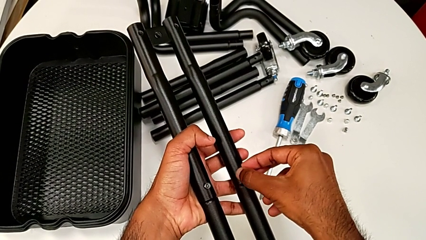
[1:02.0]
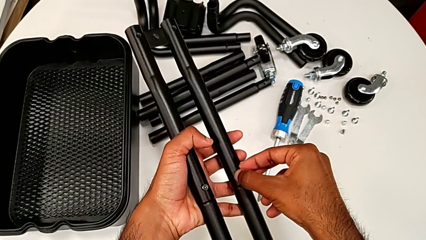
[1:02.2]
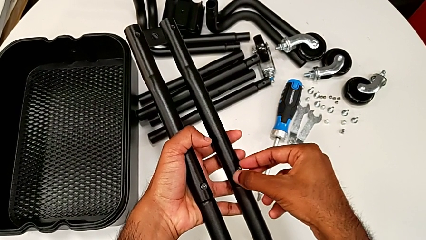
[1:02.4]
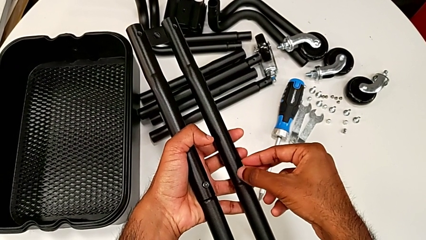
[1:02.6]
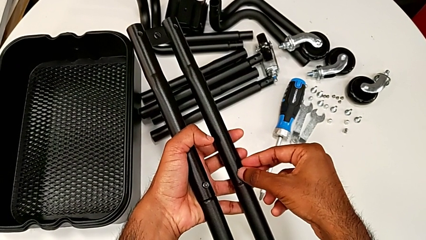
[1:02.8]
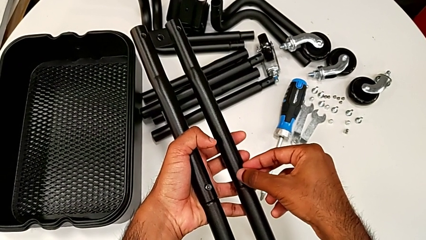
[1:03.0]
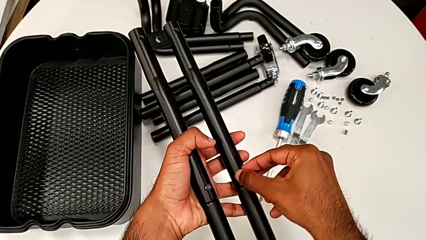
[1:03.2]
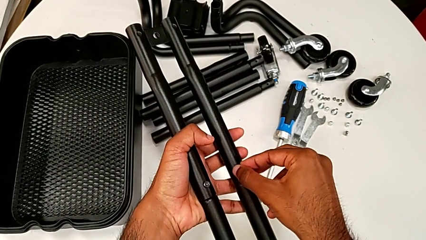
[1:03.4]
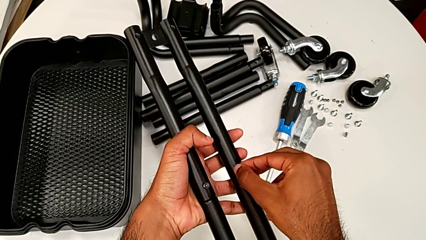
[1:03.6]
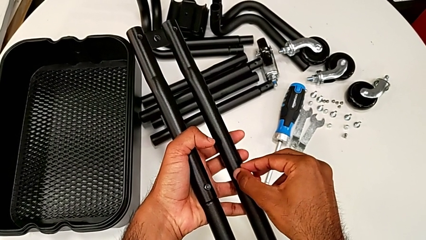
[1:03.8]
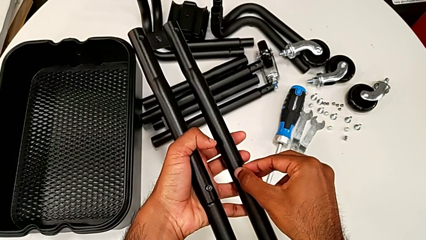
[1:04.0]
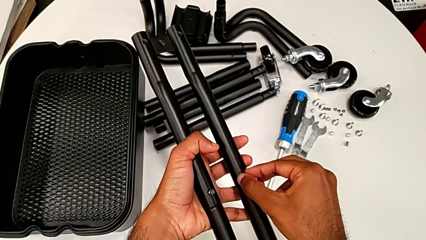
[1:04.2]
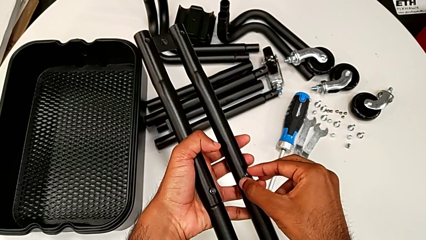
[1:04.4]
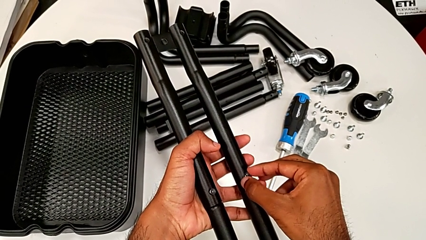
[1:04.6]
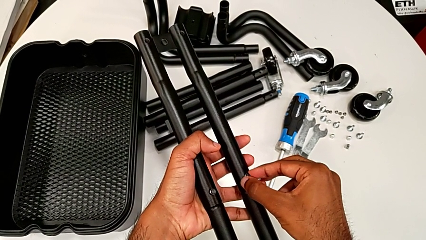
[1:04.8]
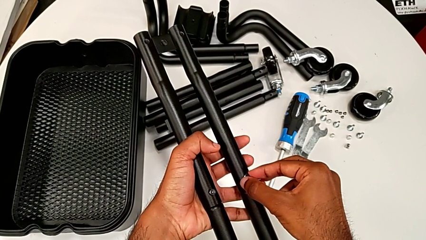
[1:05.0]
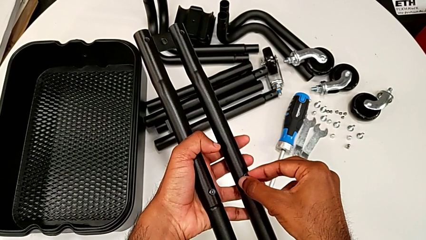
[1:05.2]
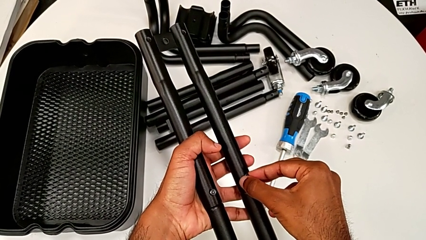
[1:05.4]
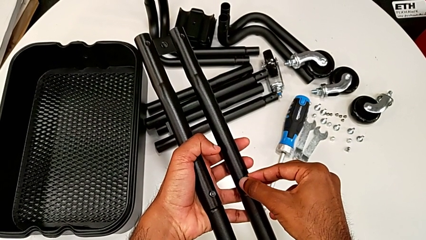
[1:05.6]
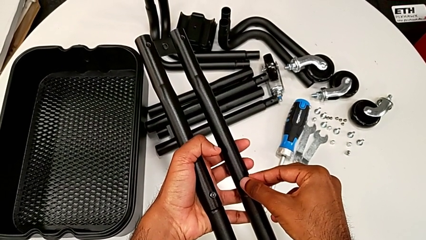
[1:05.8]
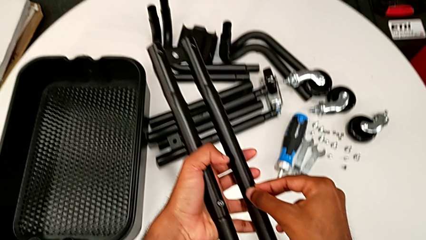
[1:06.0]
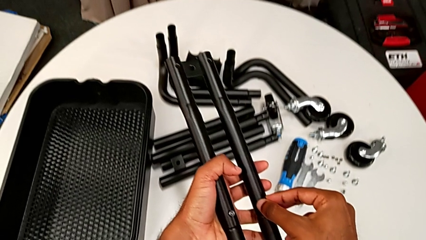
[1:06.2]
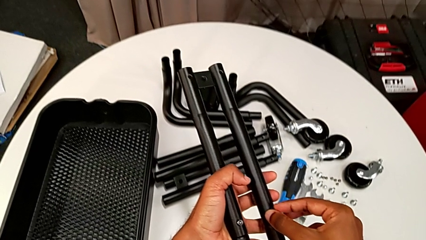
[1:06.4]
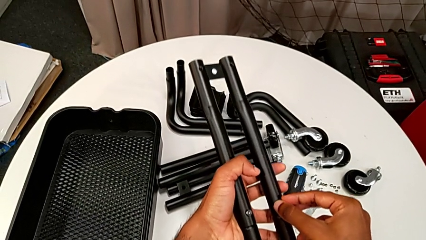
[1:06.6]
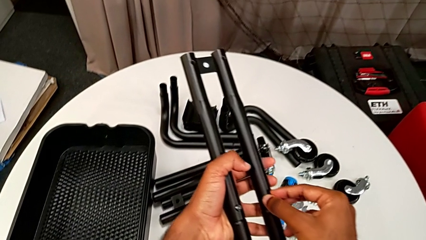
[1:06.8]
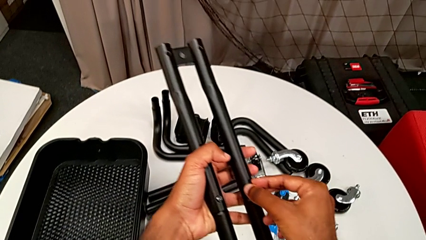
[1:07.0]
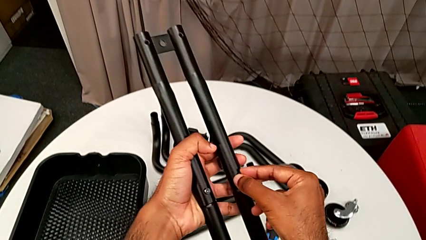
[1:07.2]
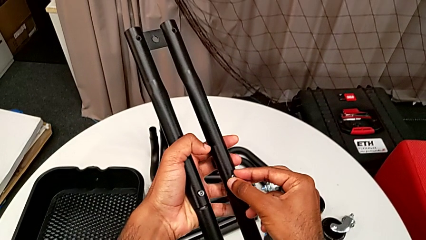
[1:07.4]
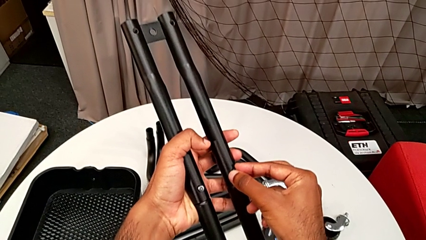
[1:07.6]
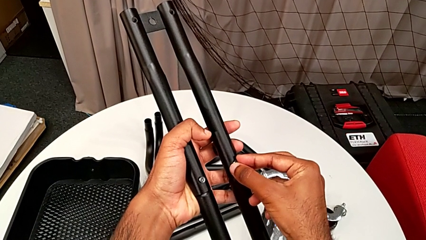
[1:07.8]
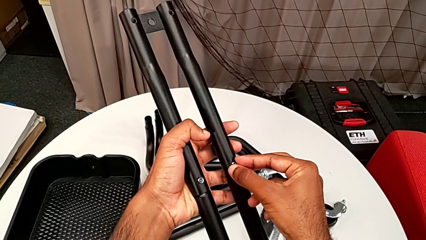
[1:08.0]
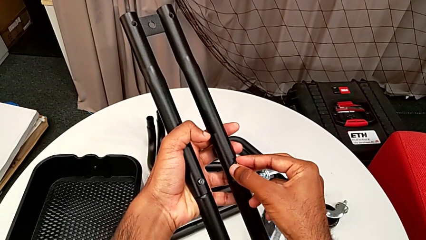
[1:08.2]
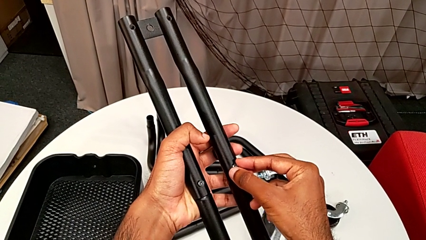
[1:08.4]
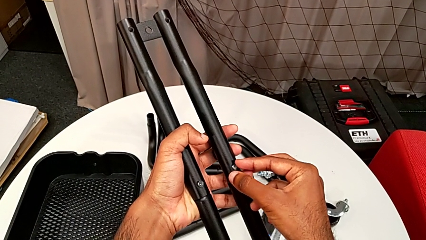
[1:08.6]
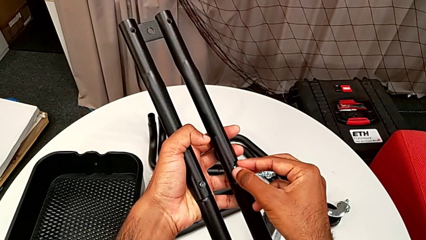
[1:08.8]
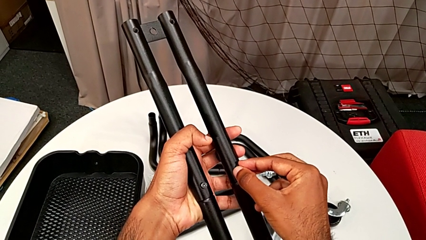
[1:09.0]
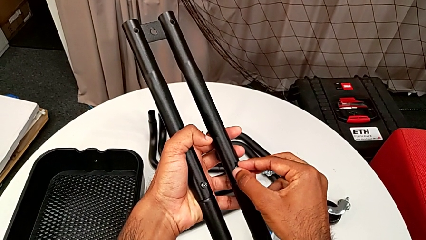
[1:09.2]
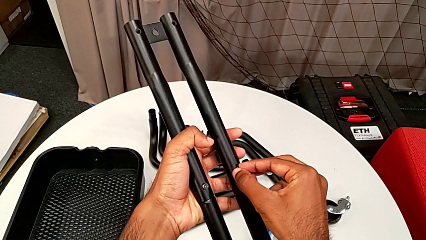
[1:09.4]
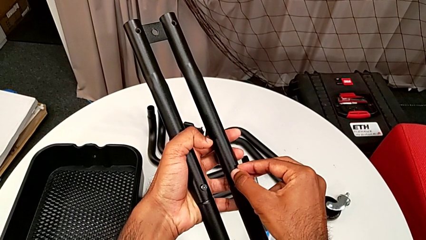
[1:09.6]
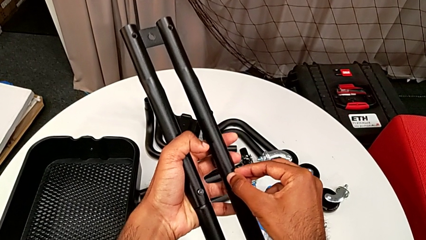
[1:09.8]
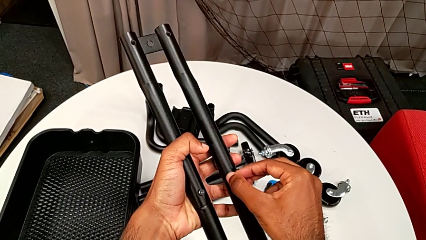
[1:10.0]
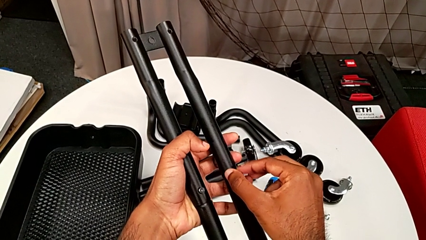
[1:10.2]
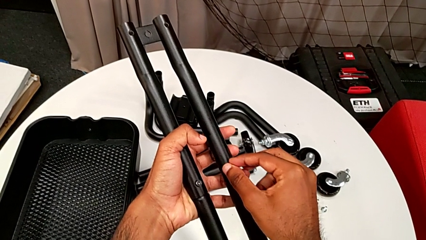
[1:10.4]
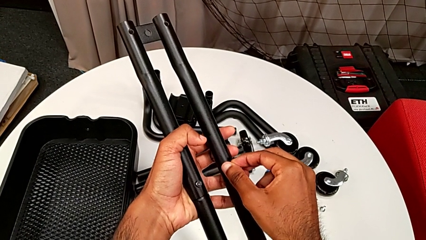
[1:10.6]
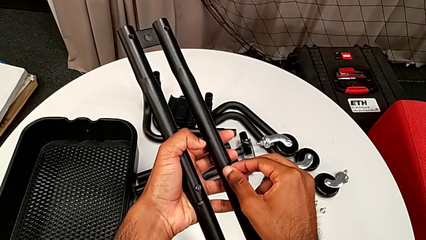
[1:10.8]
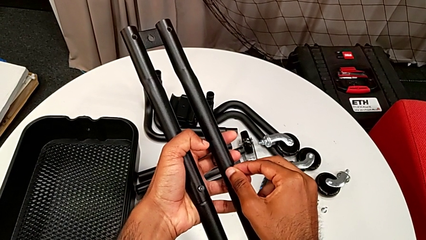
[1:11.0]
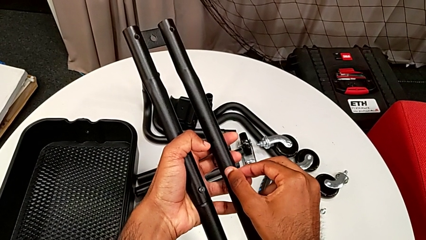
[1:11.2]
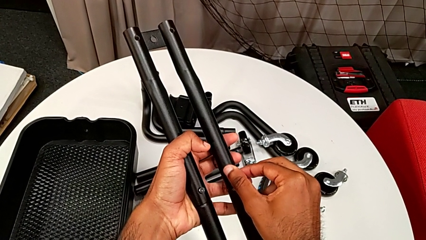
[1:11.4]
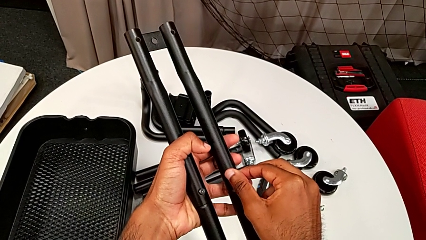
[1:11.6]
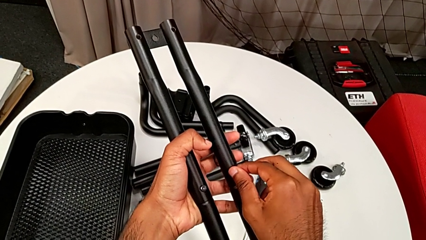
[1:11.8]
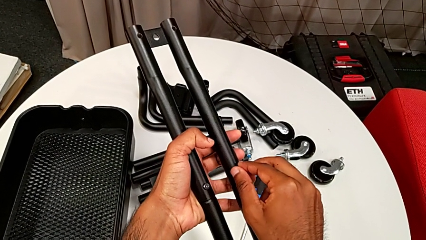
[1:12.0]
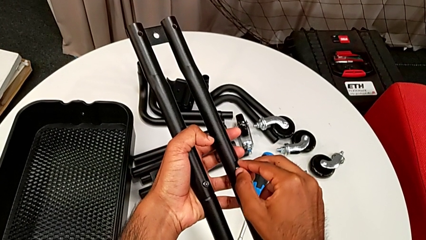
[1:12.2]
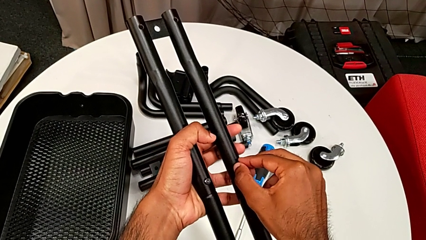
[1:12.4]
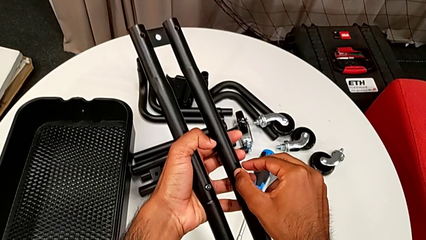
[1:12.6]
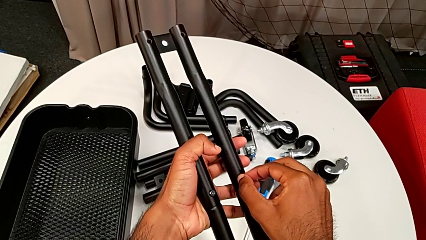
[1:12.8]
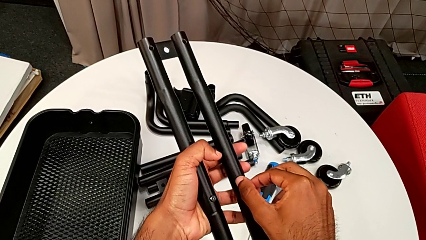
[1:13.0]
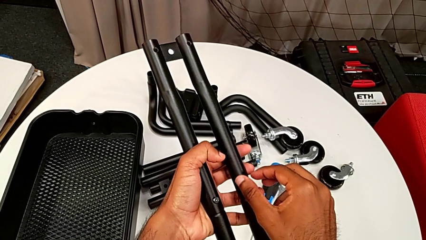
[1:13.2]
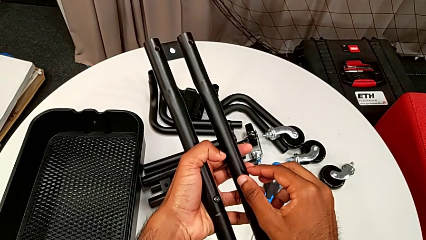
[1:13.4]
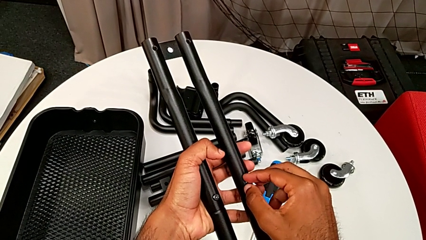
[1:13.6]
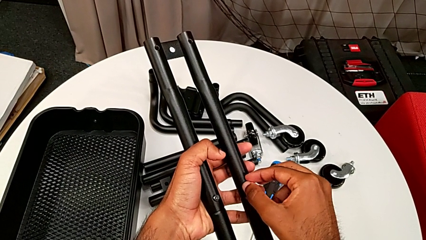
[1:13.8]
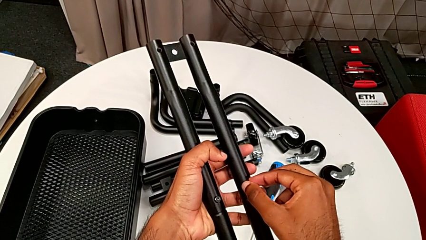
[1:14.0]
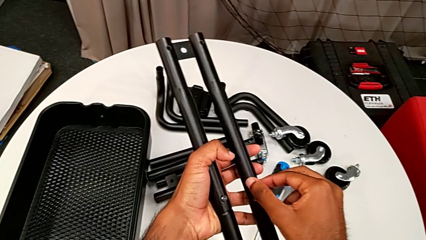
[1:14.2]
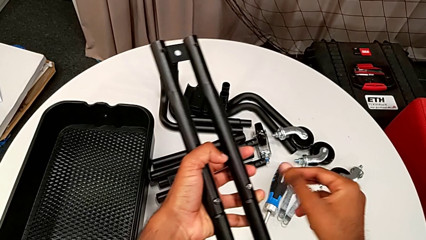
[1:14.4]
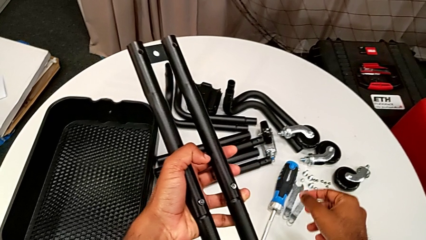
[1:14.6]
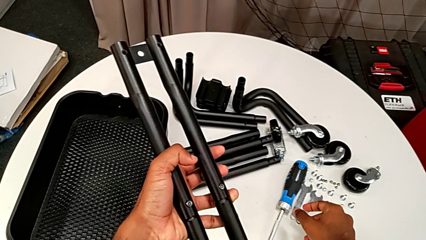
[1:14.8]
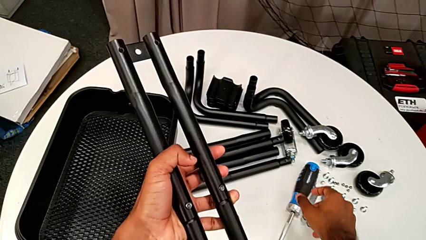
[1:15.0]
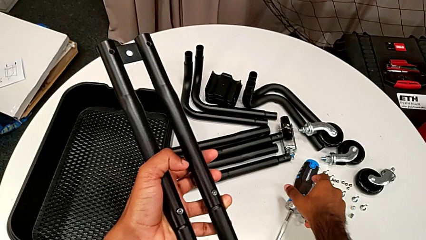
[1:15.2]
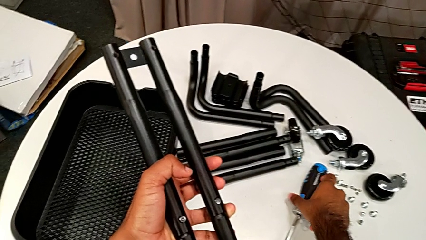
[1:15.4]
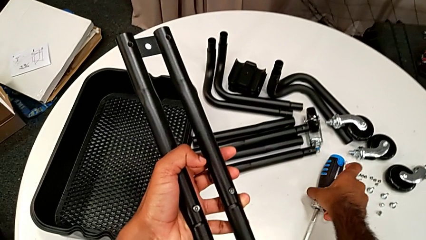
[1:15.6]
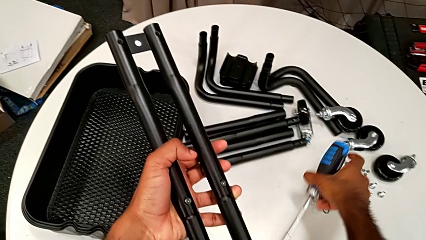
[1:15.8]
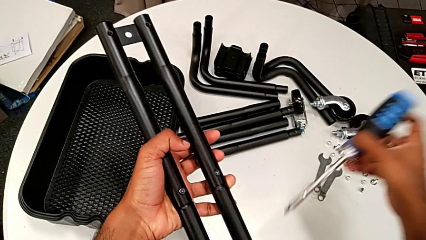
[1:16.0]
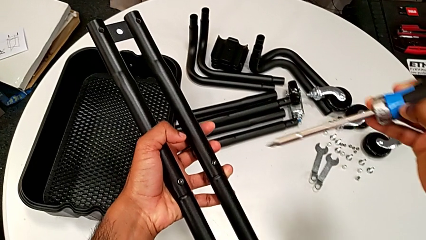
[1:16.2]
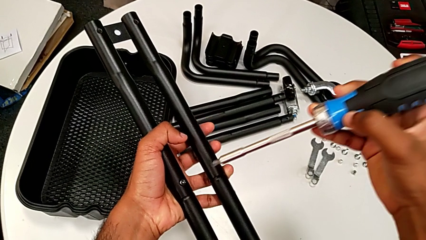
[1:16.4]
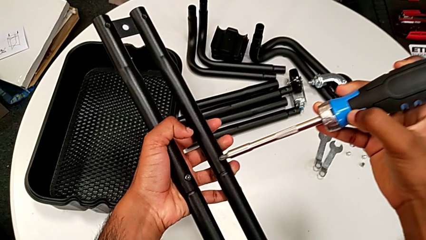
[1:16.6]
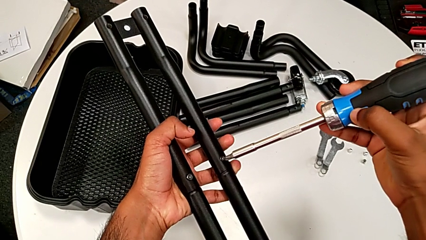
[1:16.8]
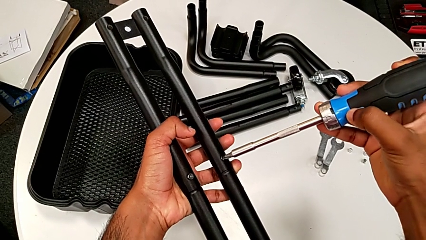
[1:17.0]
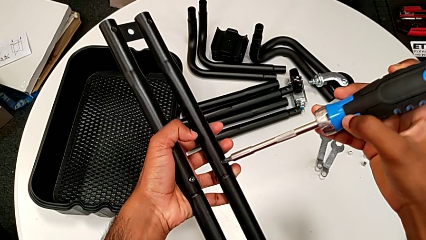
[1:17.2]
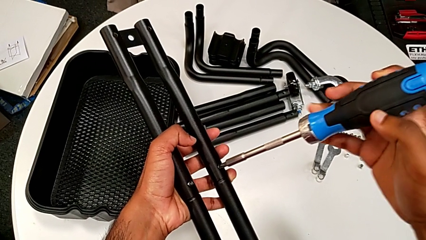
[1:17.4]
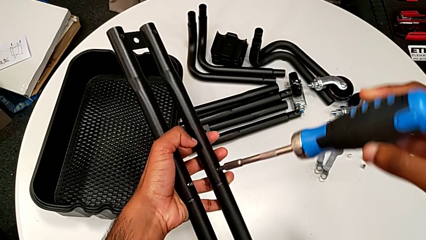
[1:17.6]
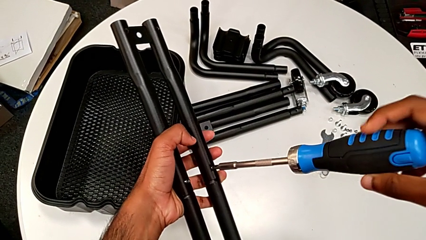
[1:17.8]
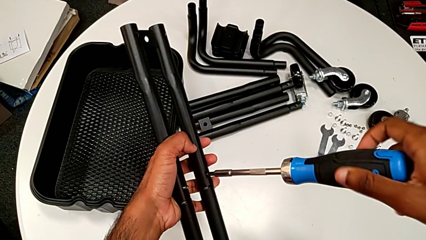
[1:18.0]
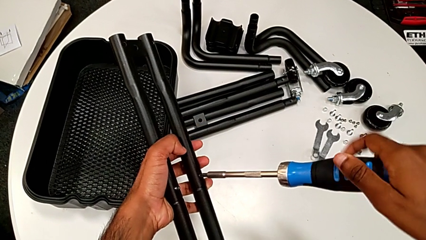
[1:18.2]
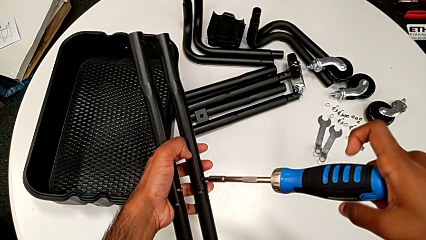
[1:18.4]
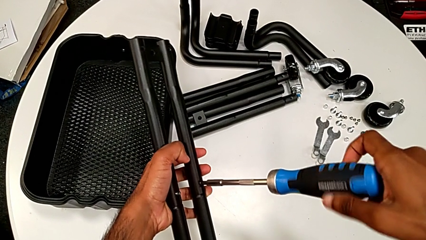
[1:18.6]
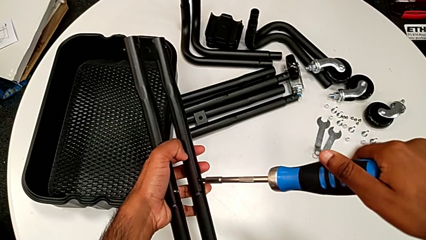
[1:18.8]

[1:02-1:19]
The camera wearer is assembling the first two sidebars. They keep inserting the second screw, screw it, grab the screwdriver, place it and begin to screw the first screw.
